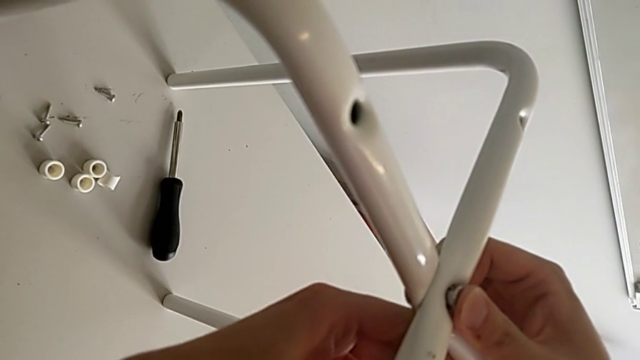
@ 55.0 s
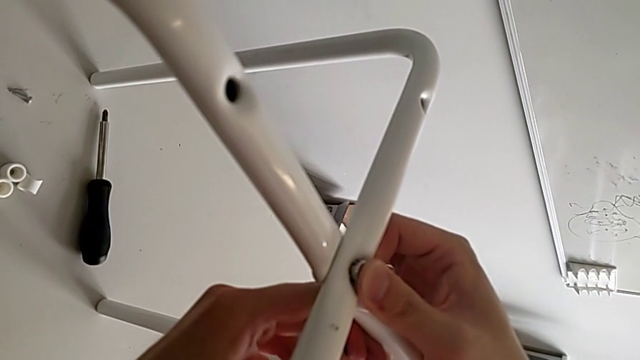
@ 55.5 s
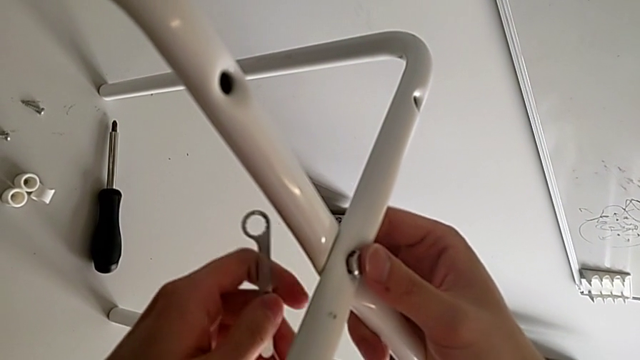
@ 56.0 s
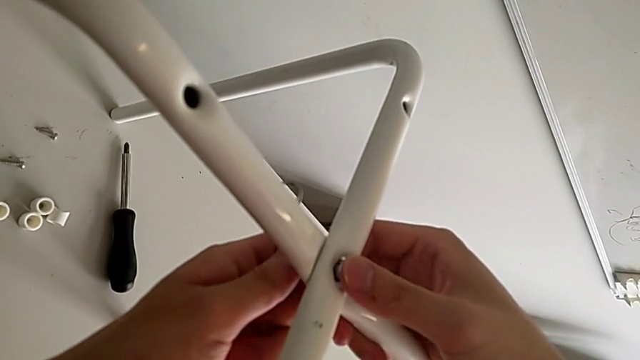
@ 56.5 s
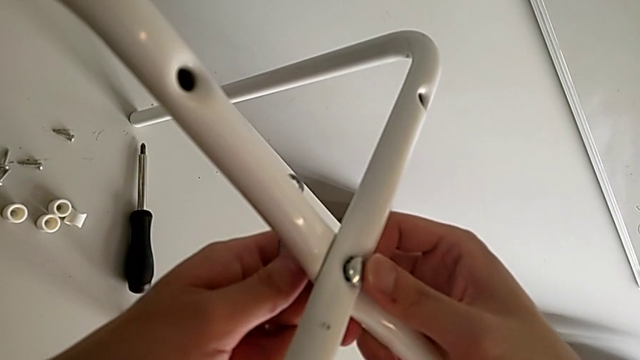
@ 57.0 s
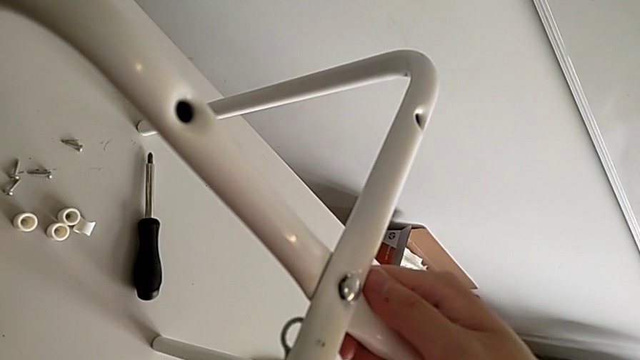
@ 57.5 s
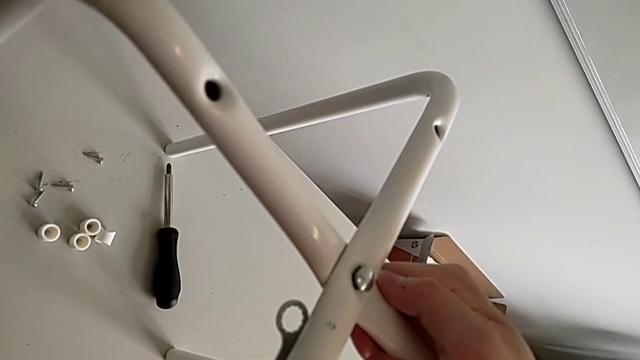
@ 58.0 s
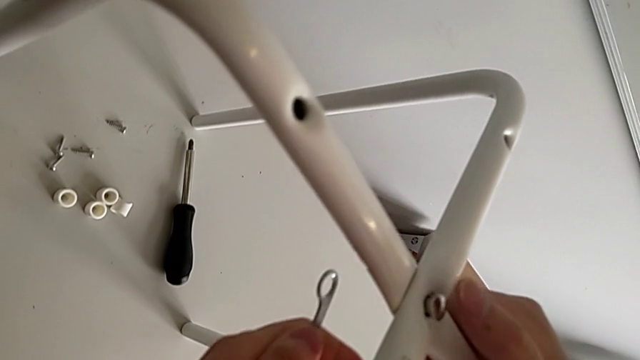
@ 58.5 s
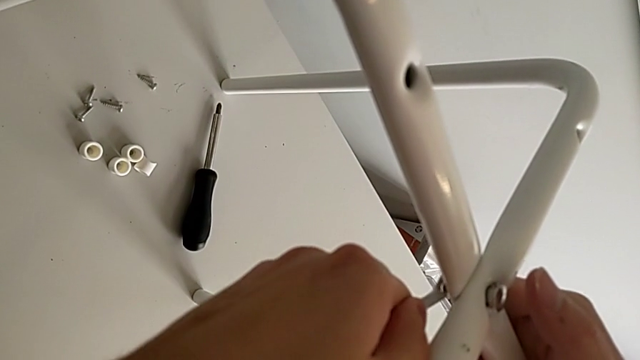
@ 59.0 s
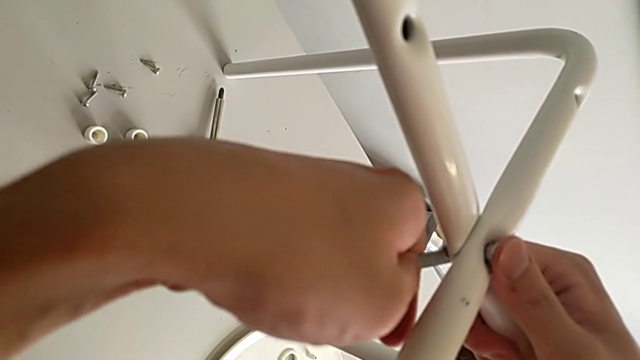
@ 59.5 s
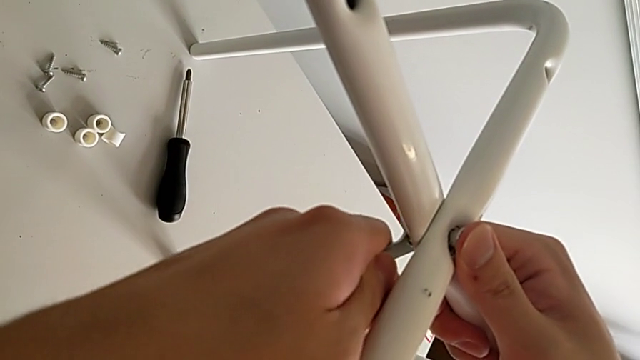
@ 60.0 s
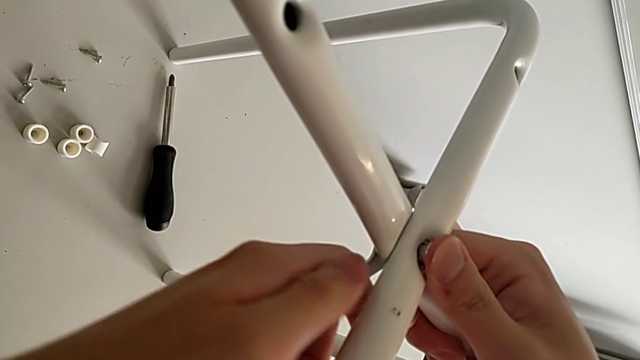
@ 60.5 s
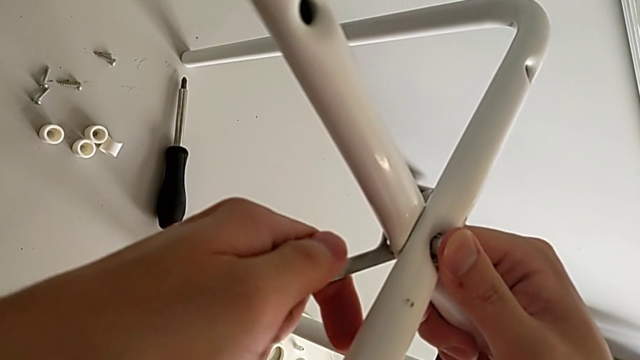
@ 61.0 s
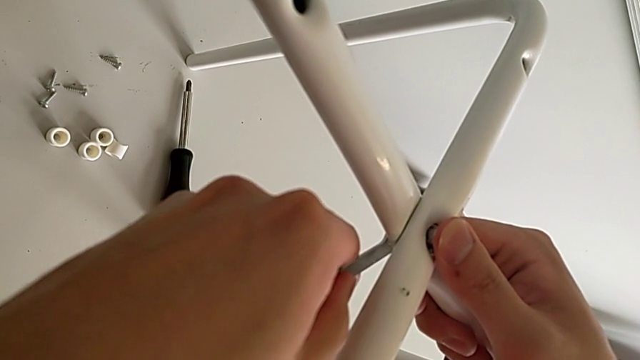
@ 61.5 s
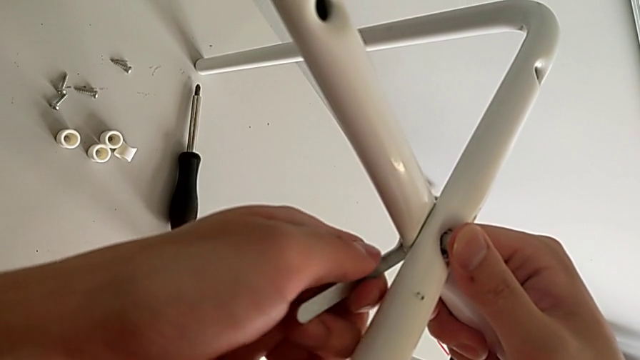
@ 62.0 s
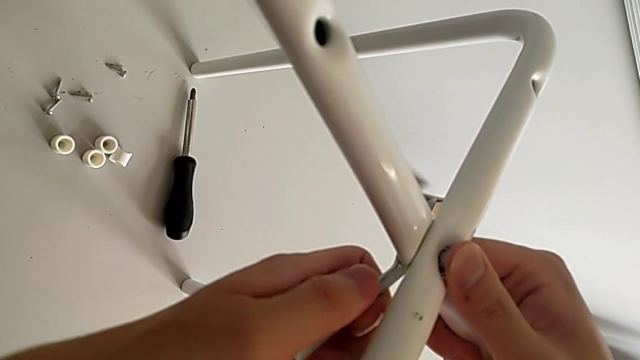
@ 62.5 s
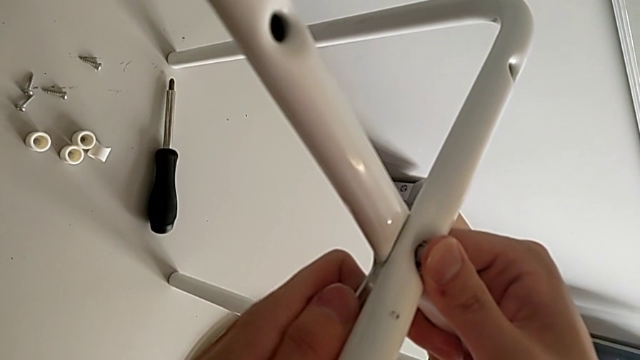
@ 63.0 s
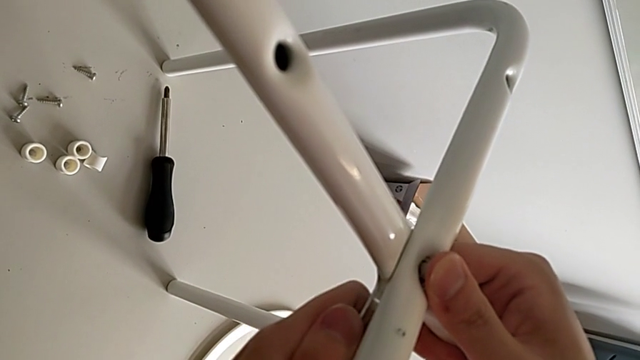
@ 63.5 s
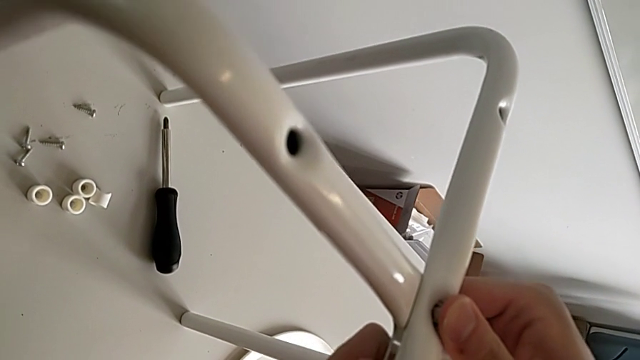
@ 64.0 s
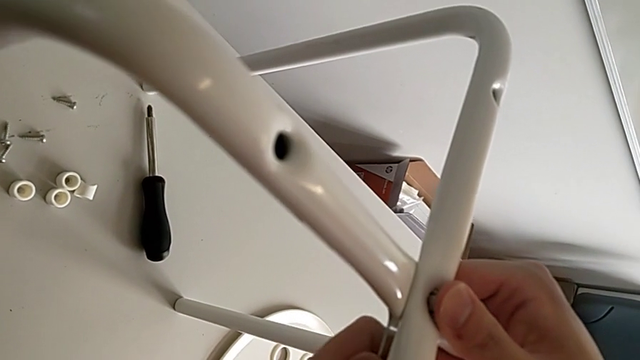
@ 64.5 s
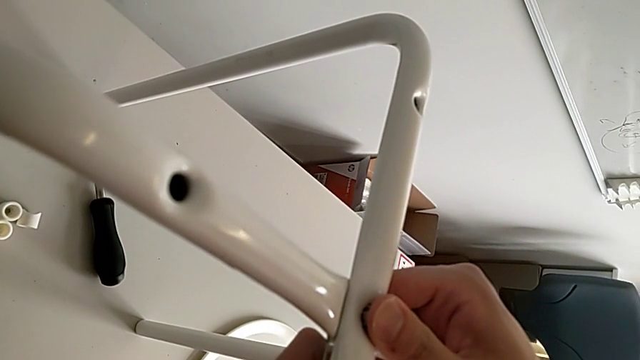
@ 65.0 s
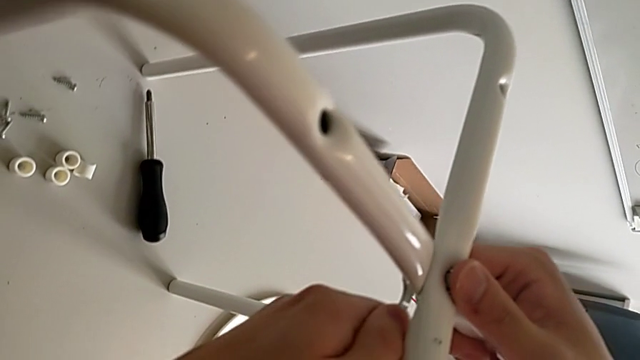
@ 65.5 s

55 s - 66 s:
The camera wearer is assembling the legs. They withdraw the hexagonal wrench, screw the hex nut, insert the hexagonal wrench, screw the hex nut, withdraw the hexagonal wrench, insert the hexagonal wrench and screw the hex nut.

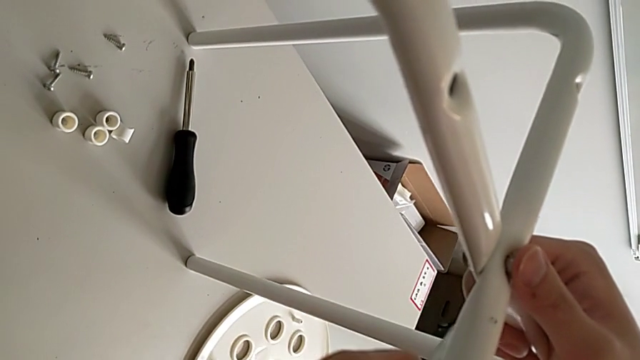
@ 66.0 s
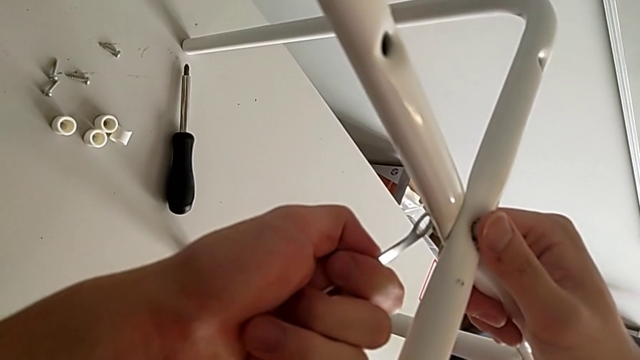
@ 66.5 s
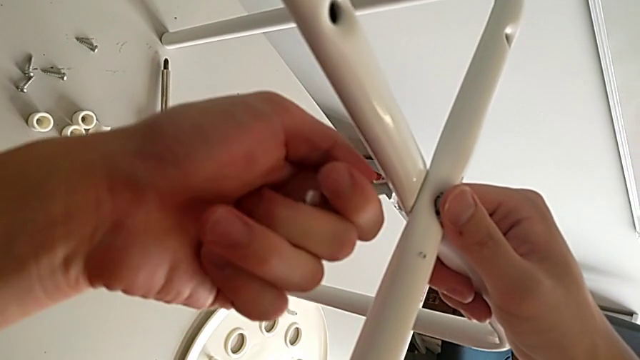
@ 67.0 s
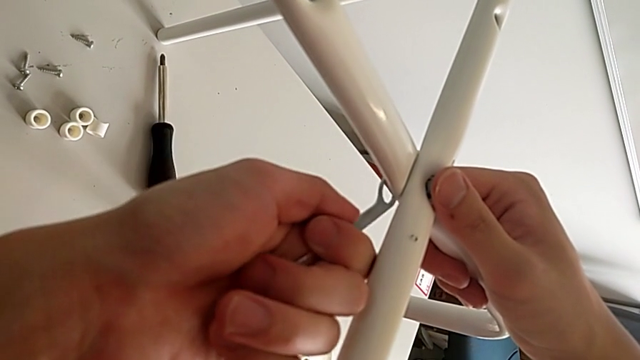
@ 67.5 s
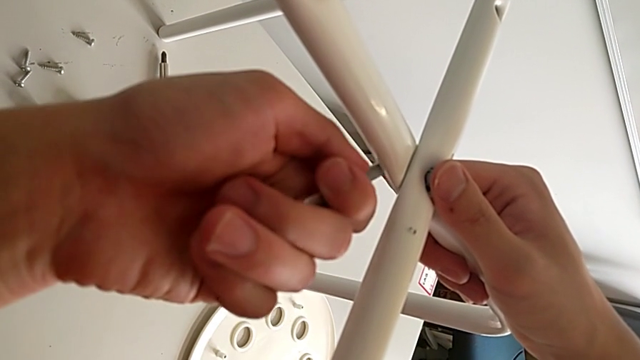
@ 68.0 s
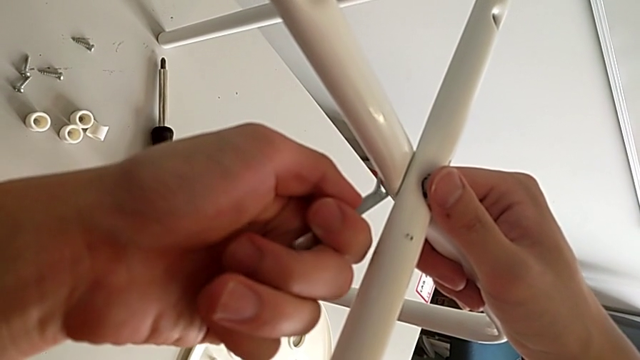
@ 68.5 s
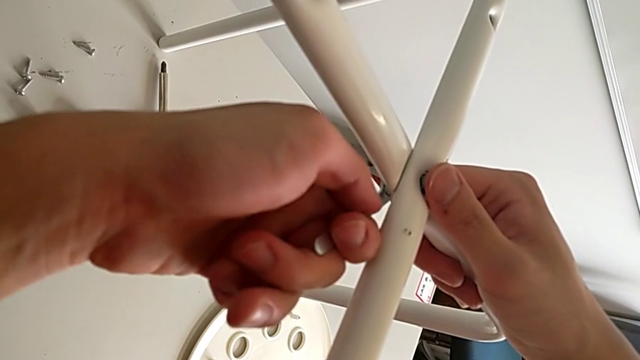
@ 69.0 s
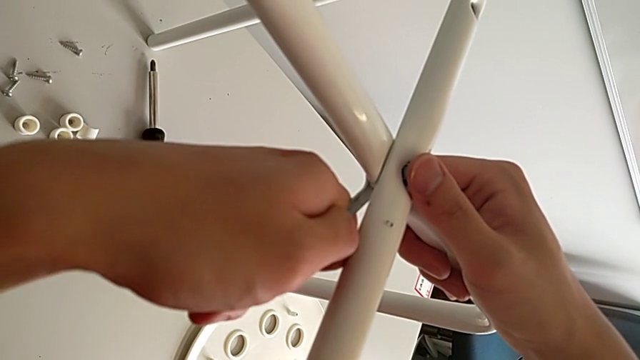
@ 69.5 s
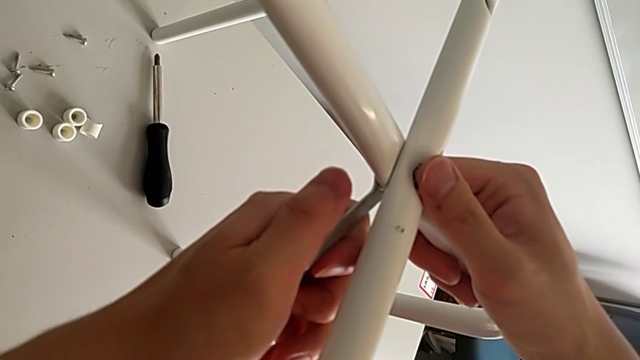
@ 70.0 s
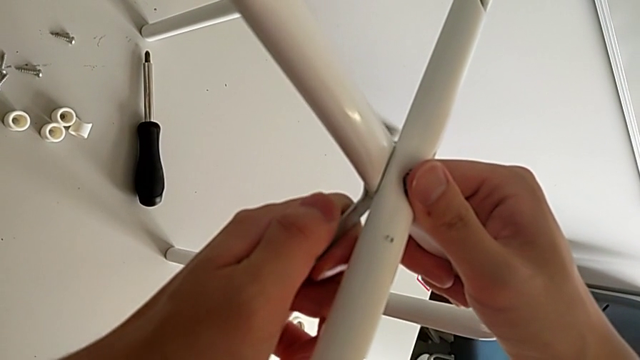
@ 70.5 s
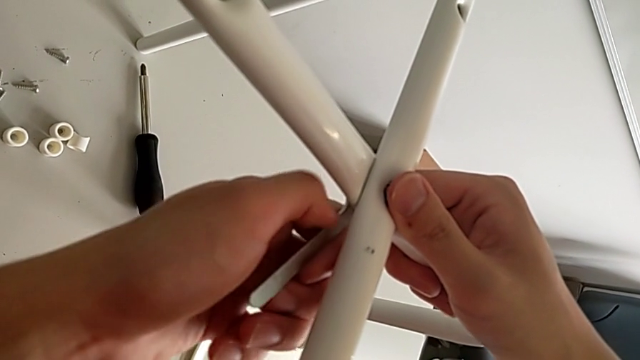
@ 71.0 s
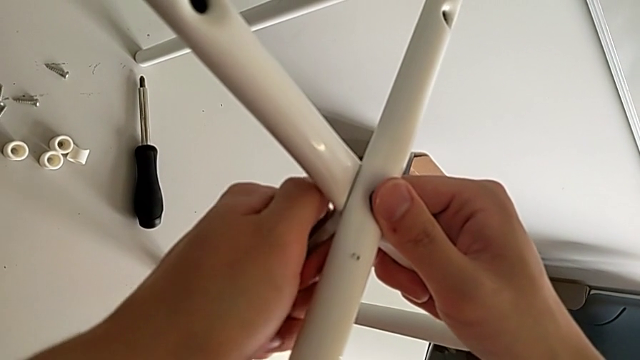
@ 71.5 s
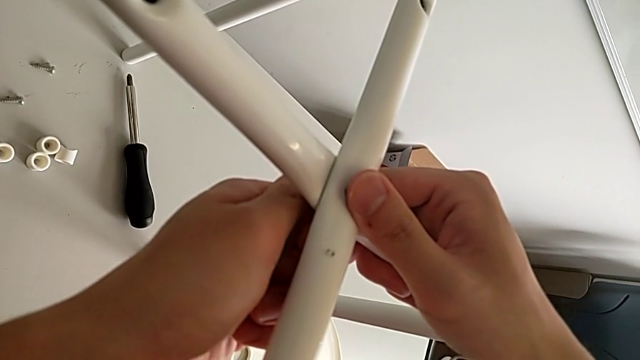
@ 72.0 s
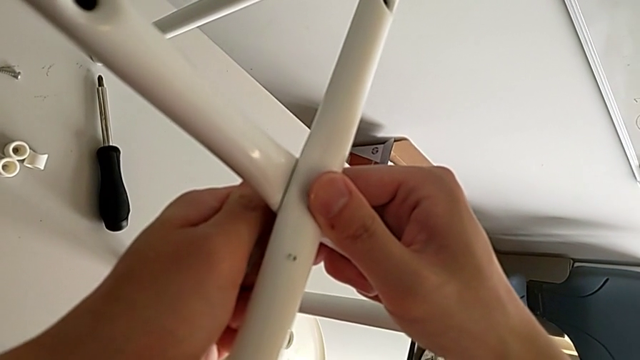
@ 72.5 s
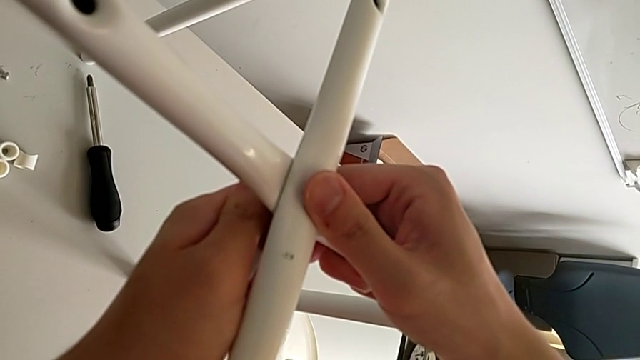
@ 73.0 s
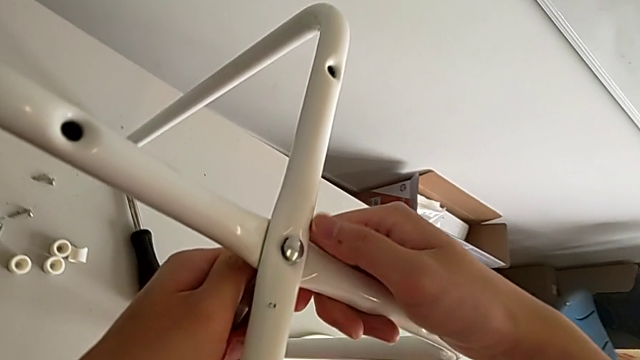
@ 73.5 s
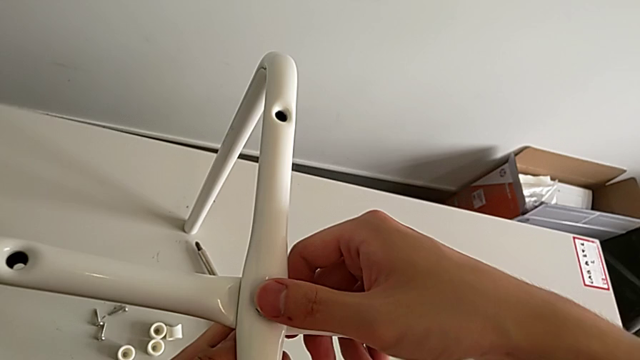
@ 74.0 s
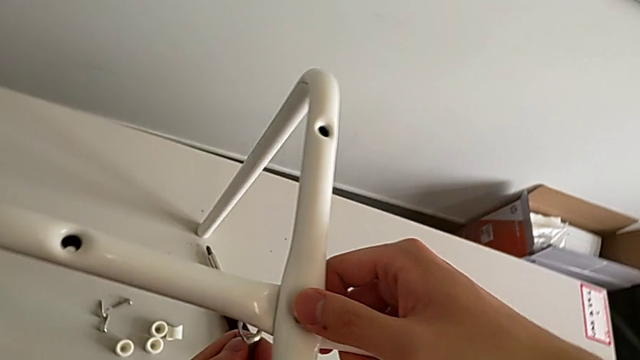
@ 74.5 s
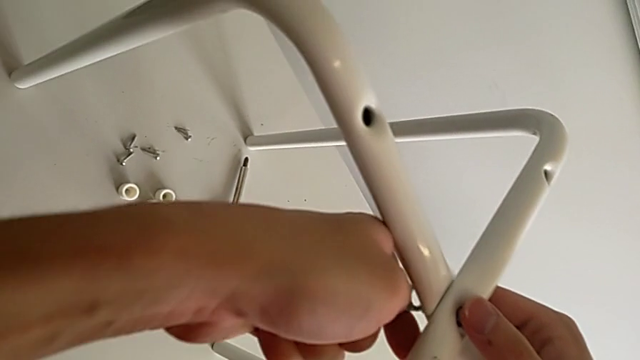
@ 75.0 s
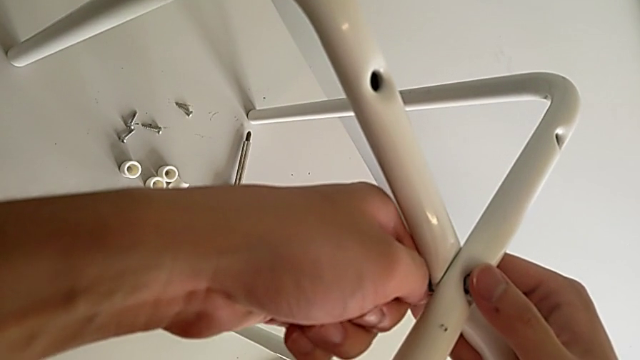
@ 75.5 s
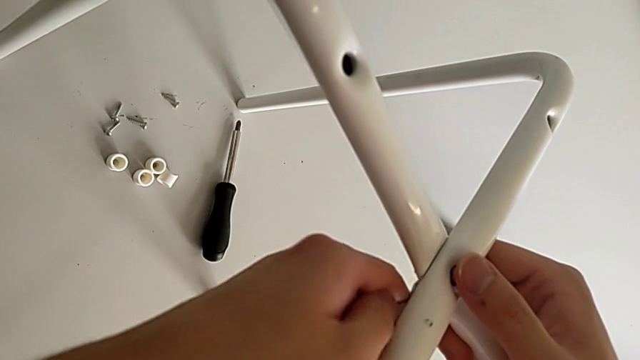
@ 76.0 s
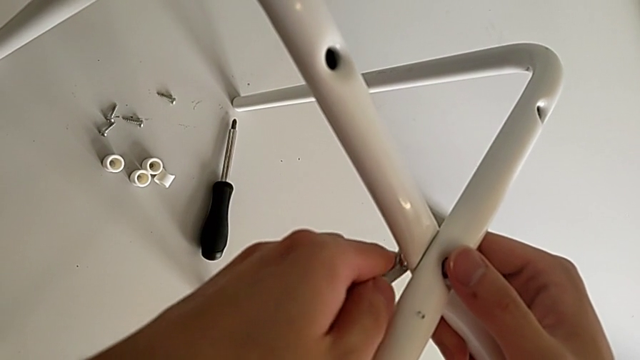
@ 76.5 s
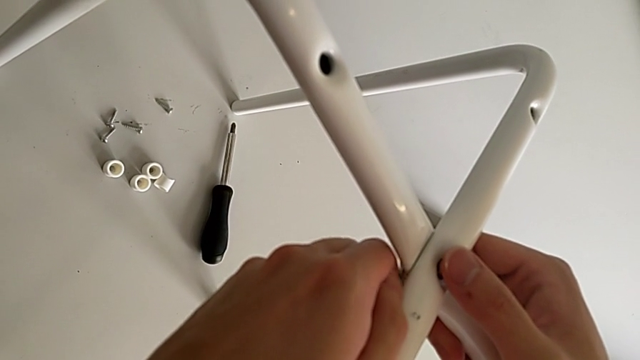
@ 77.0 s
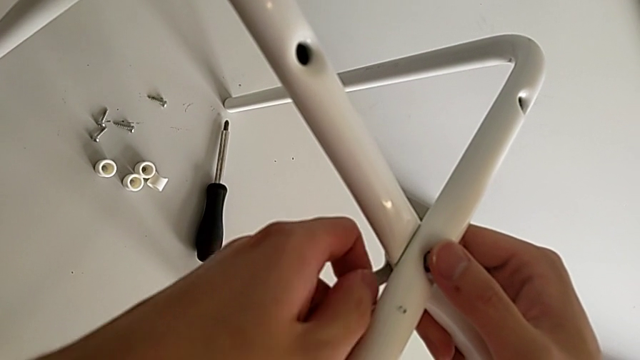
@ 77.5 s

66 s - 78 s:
The camera wearer is assembling the legs. They withdraw the hexagonal wrench, insert the hexagonal wrench, screw the hex nut, withdraw the hexagonal wrench and begin to insert the hexagonal wrench.
